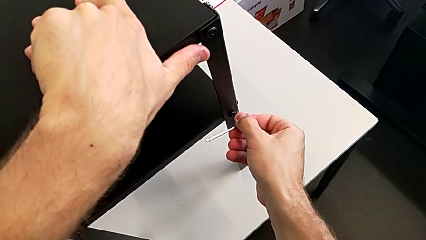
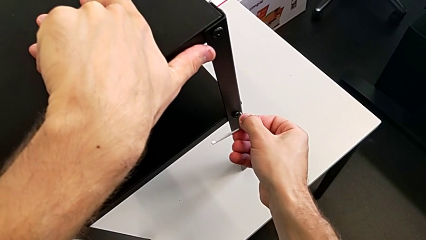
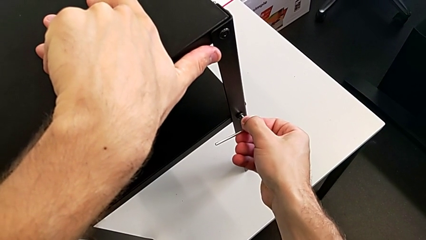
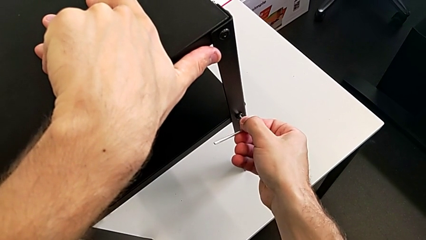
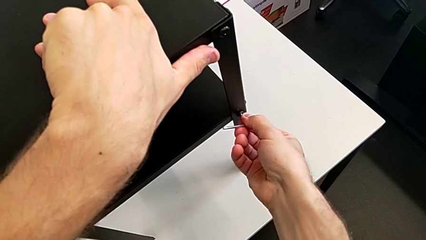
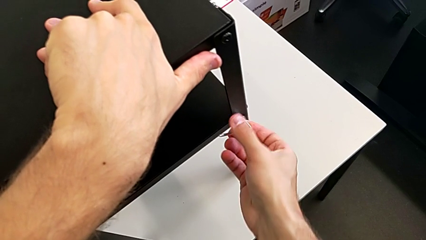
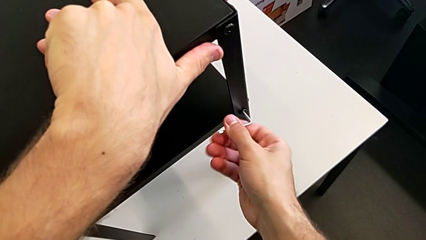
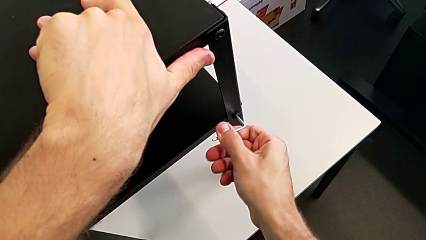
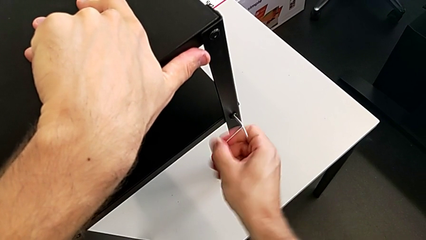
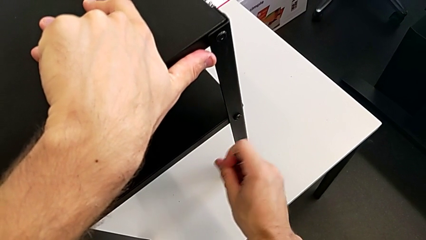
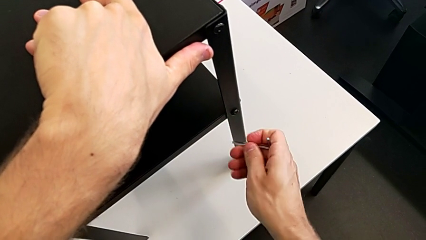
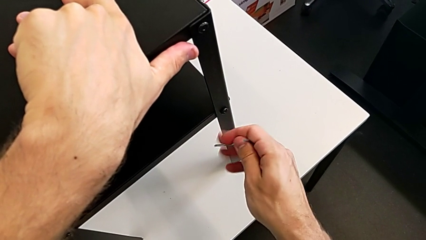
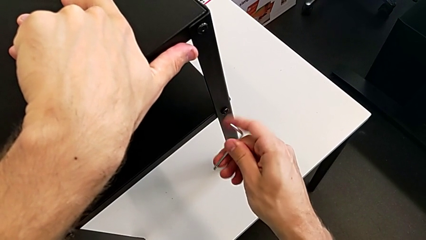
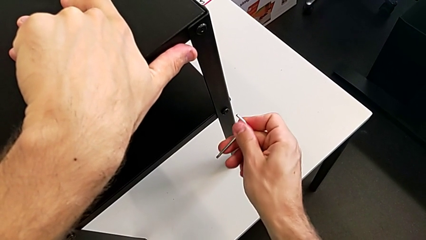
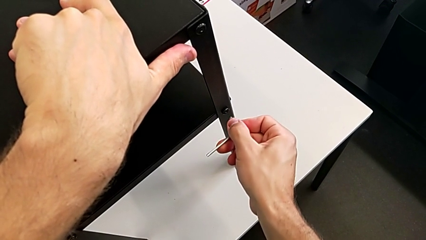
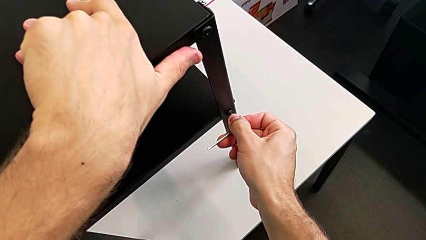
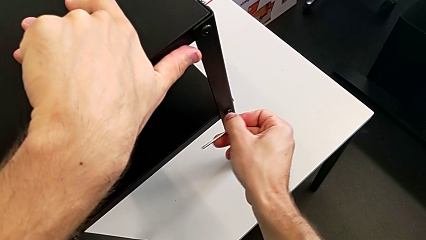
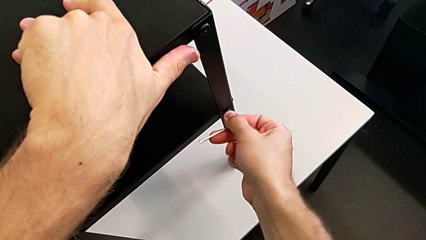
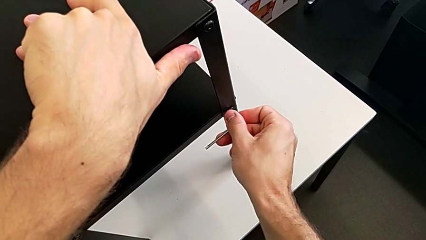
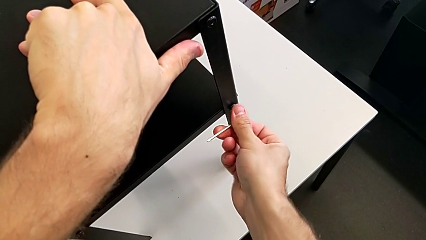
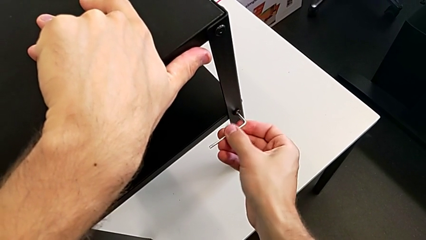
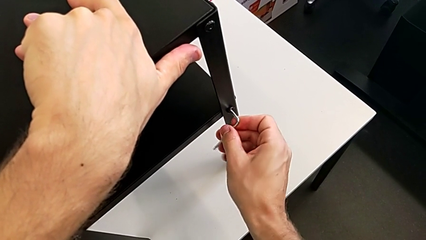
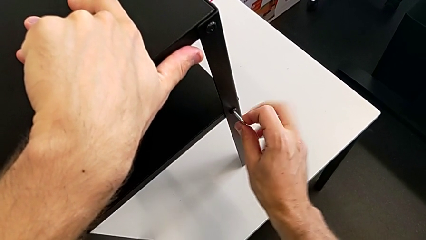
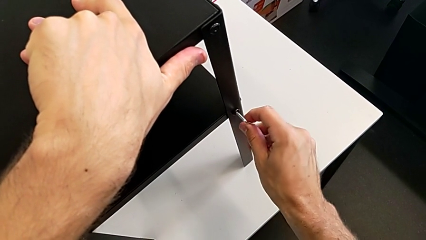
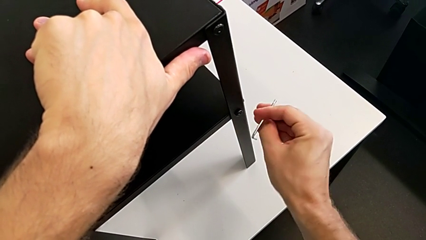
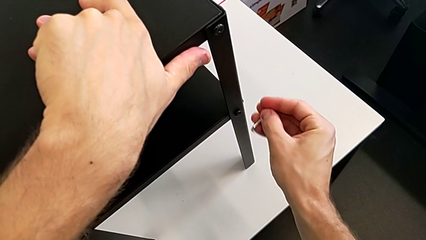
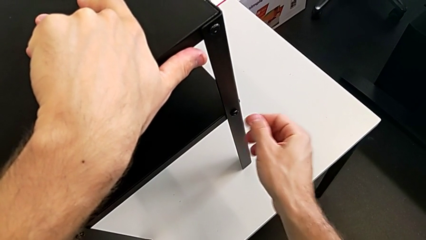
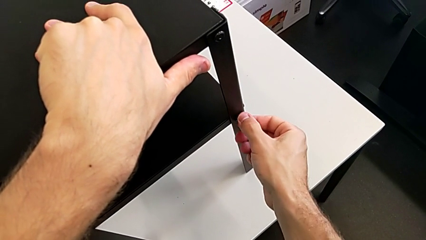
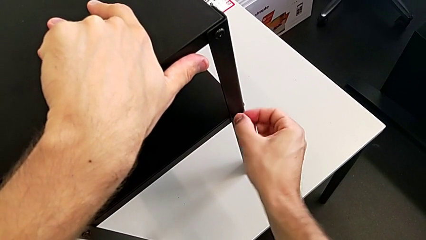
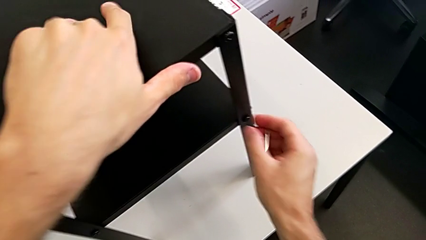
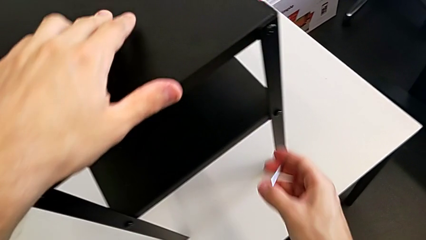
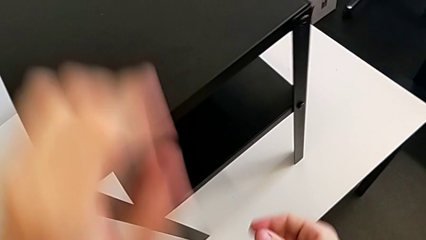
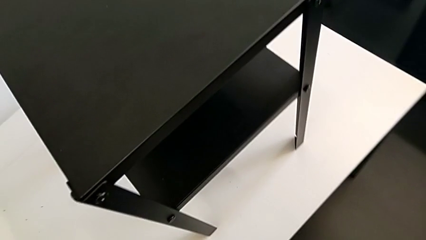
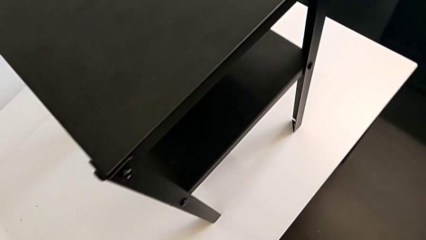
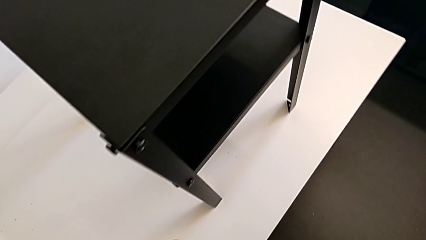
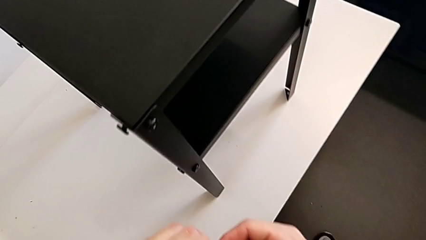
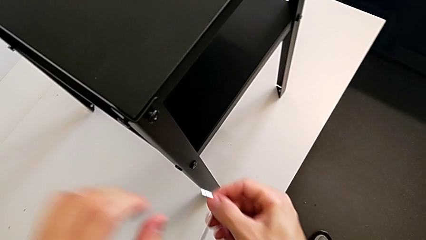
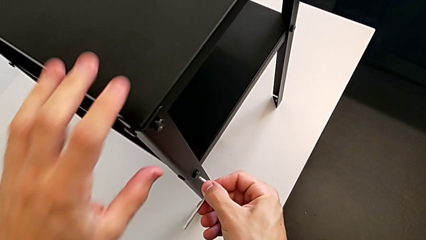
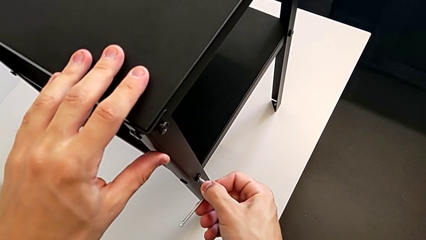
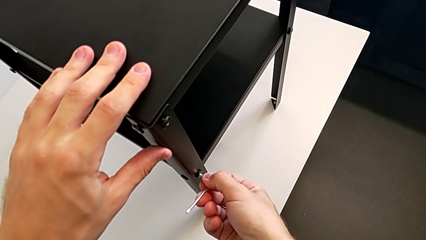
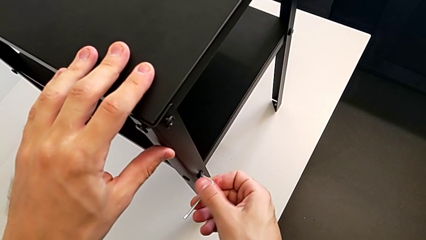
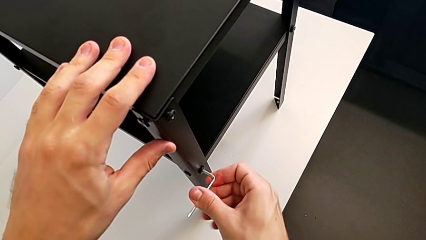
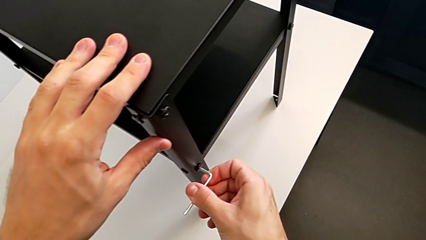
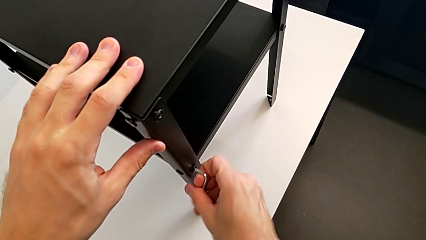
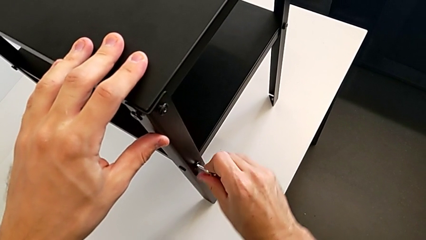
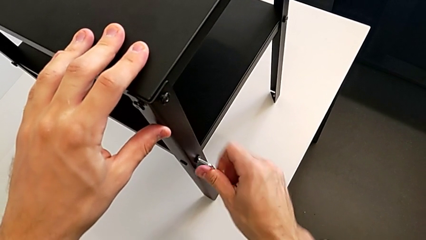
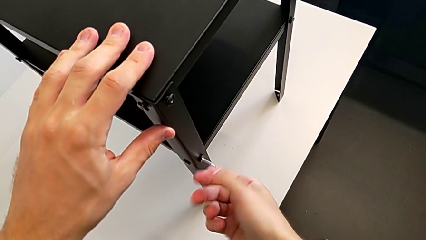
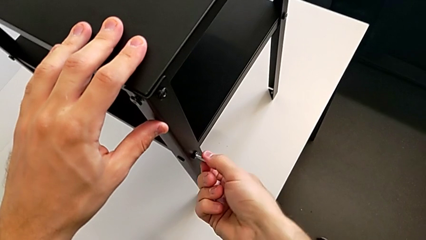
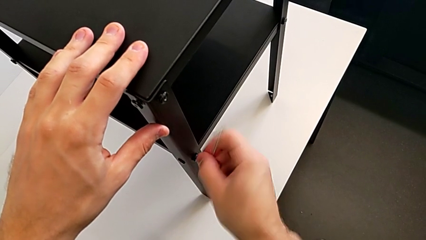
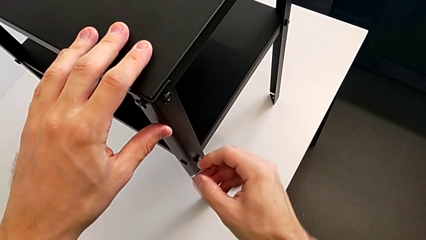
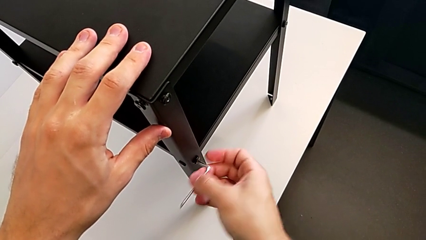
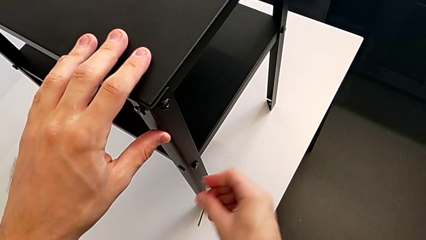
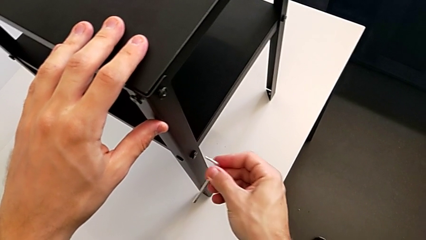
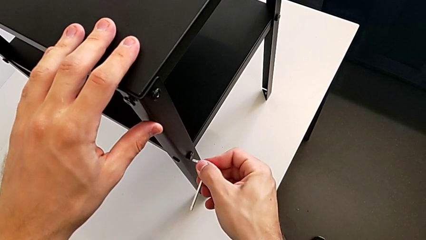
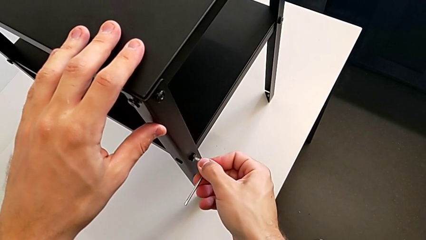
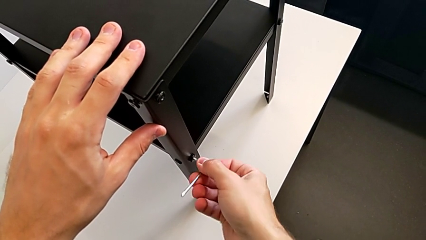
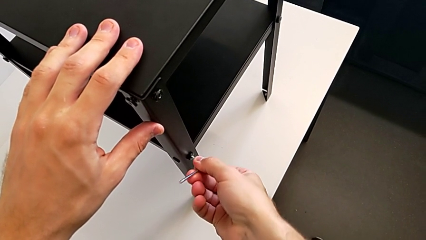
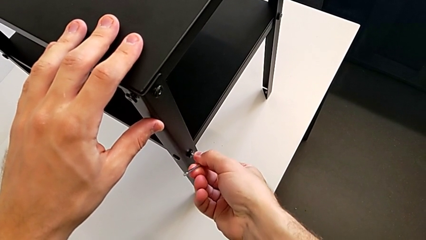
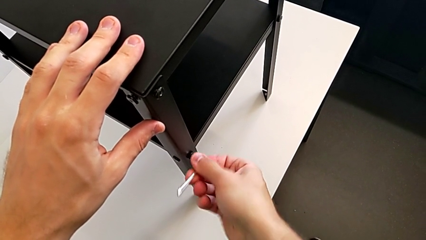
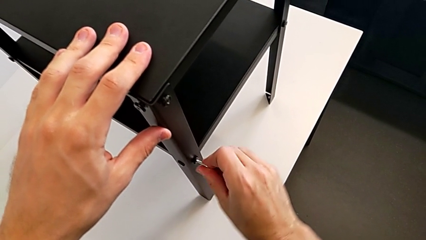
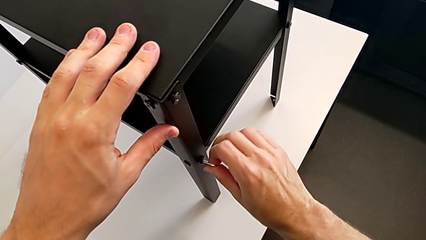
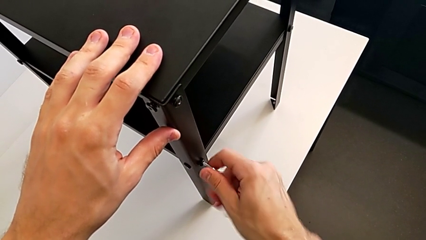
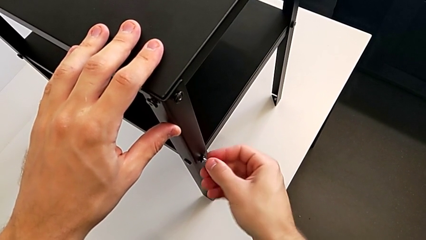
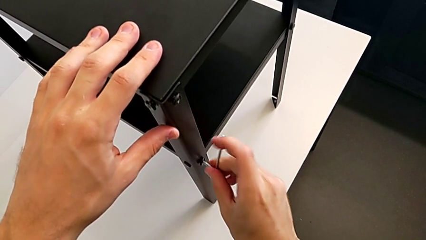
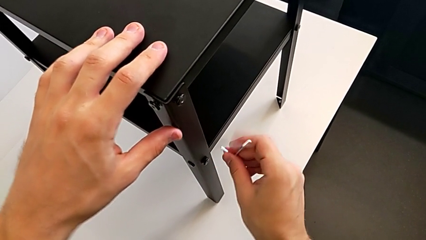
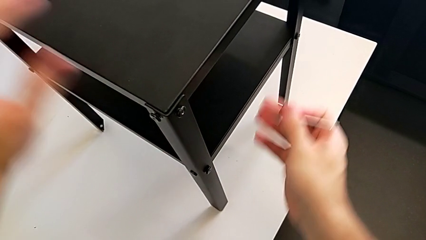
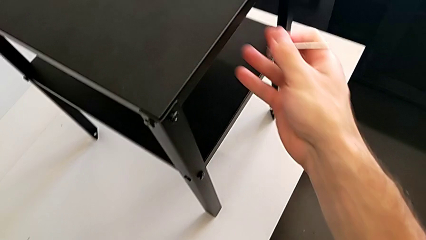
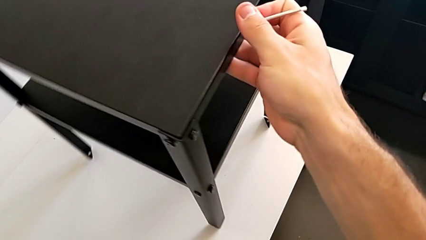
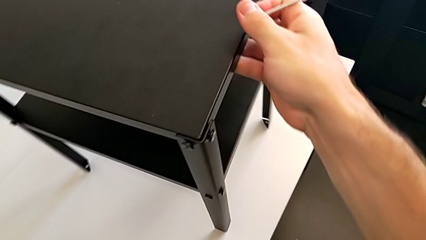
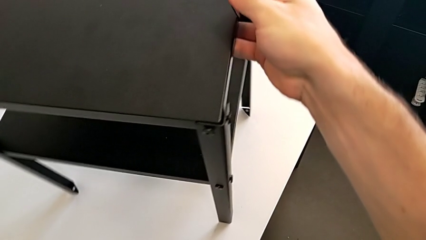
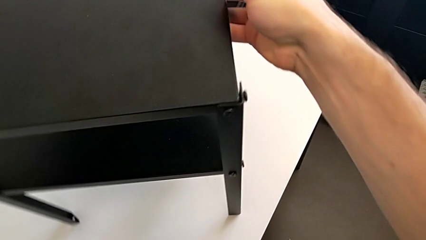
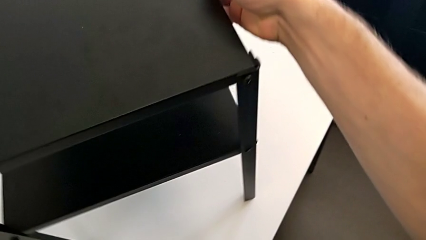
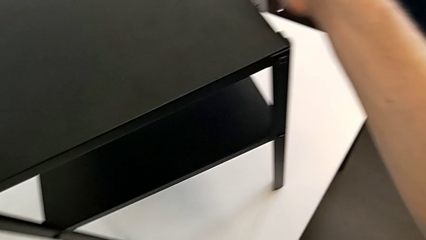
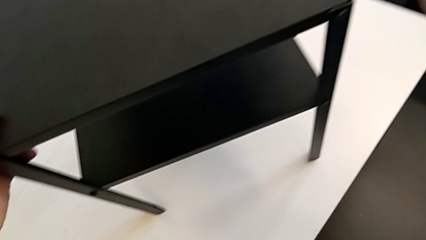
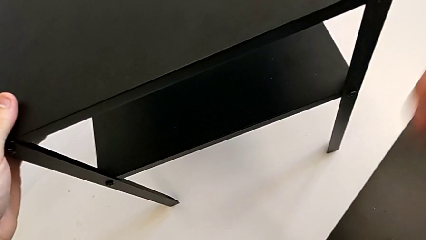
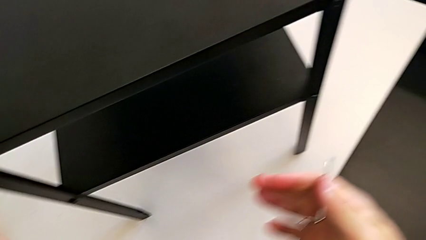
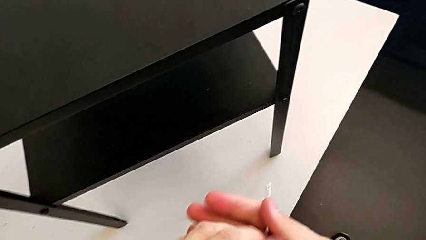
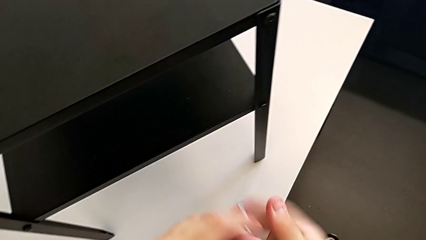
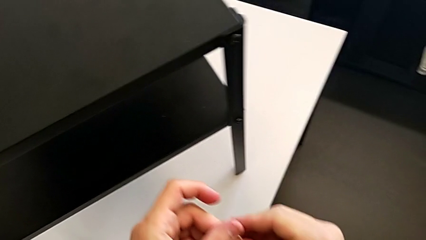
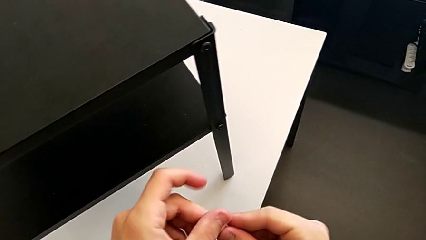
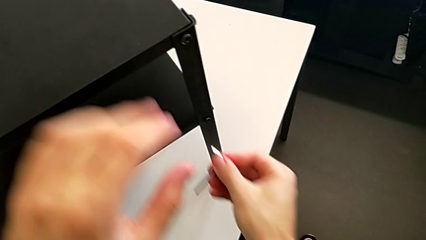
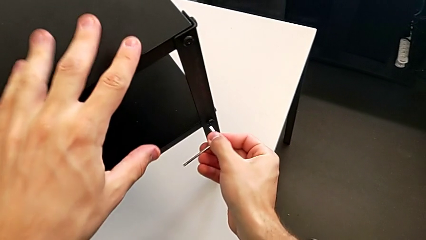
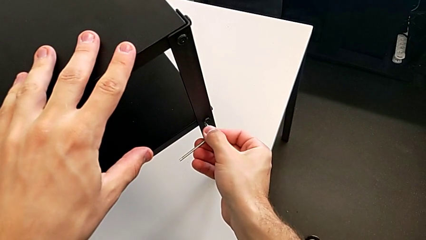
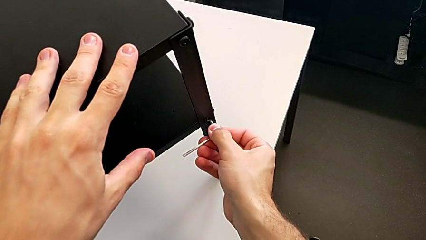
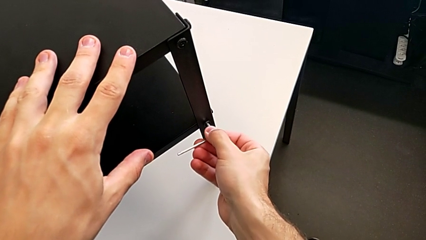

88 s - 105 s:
The camera wearer is unscrewing the screw on the shelf's leg. They keep inserting the Allen wrench, withdraw it, unscrew the hex socket head, insert the Allen wrench, unscrew the hex socket head, withdraw the Allen wrench, rotate the nightstand and rotate the Allen wrench.
